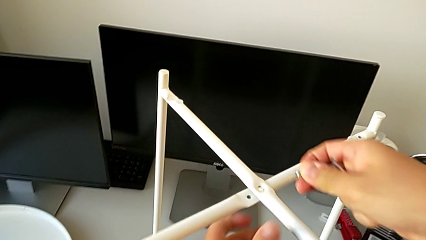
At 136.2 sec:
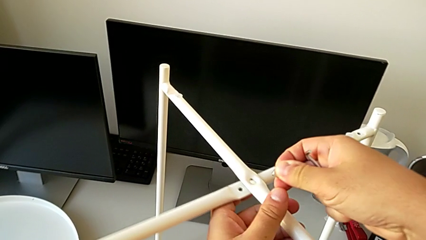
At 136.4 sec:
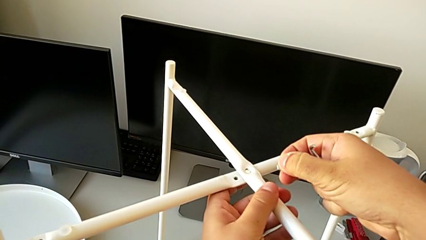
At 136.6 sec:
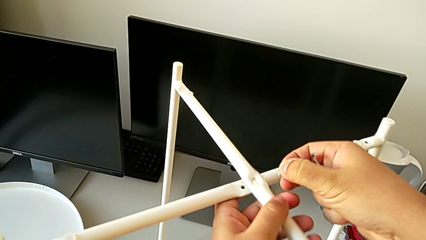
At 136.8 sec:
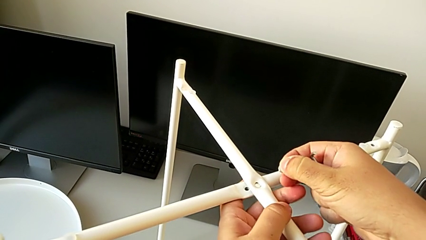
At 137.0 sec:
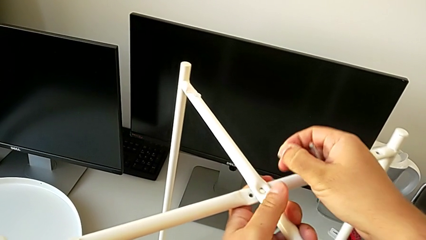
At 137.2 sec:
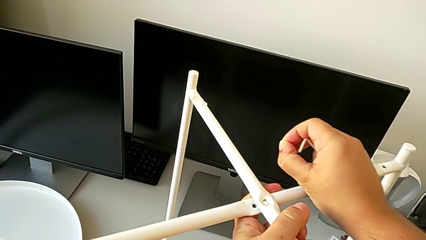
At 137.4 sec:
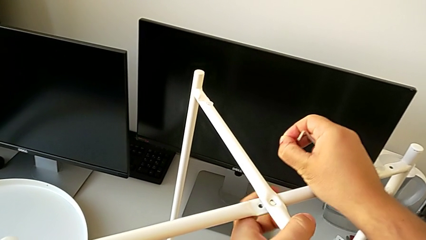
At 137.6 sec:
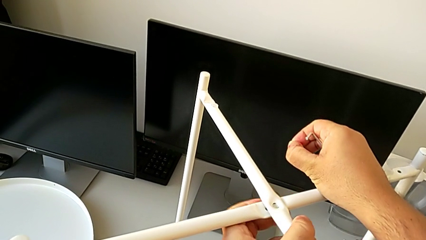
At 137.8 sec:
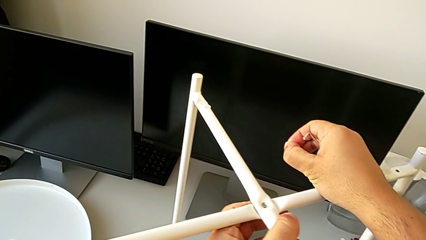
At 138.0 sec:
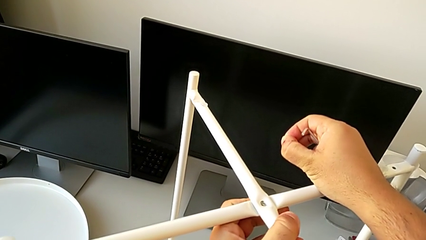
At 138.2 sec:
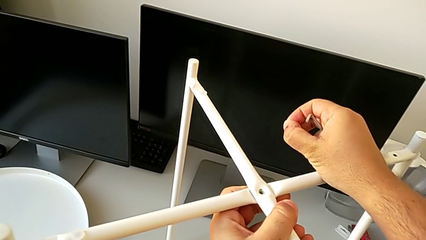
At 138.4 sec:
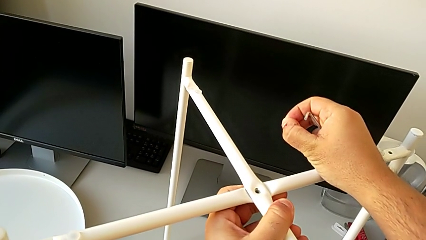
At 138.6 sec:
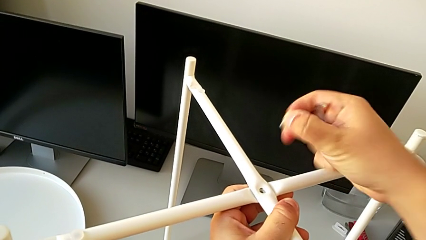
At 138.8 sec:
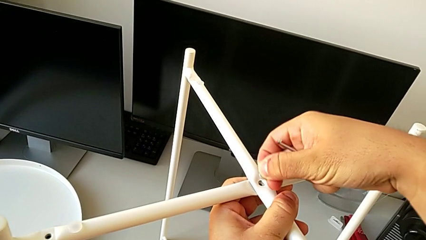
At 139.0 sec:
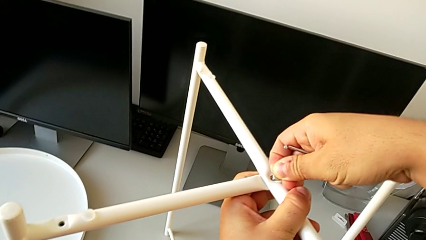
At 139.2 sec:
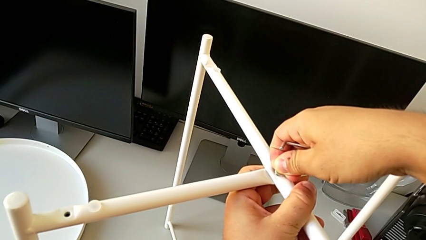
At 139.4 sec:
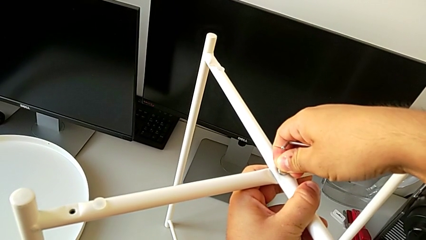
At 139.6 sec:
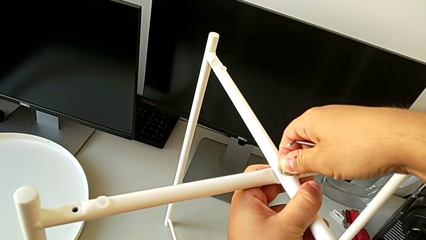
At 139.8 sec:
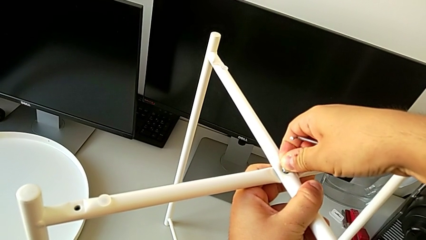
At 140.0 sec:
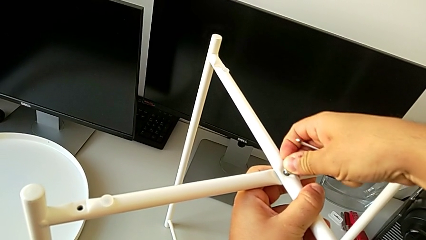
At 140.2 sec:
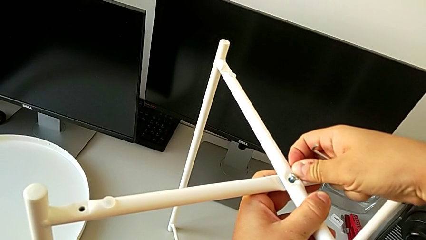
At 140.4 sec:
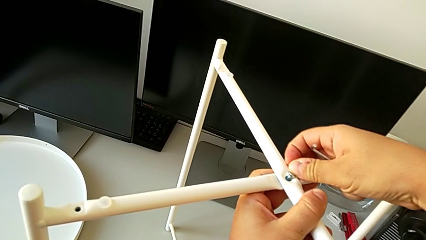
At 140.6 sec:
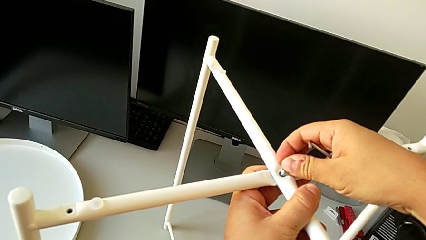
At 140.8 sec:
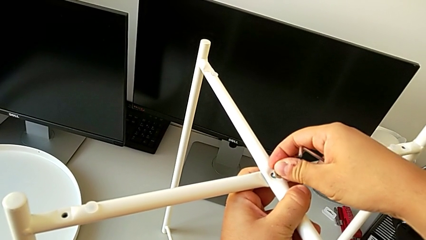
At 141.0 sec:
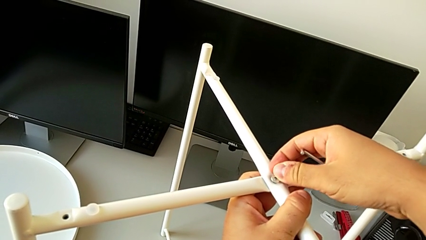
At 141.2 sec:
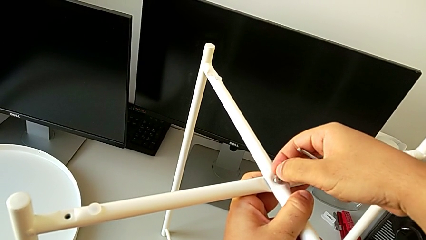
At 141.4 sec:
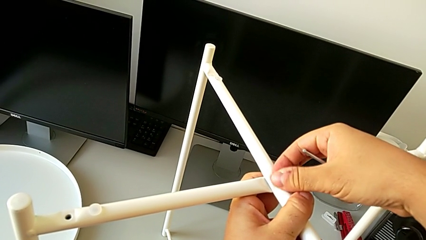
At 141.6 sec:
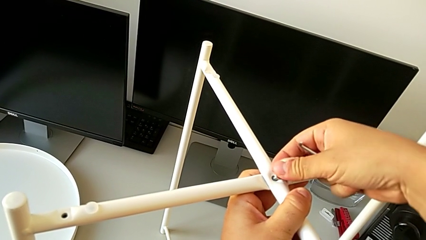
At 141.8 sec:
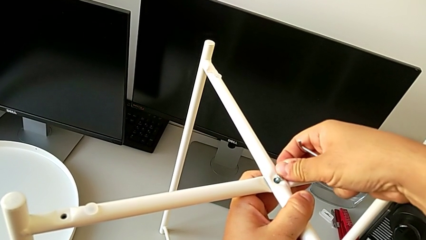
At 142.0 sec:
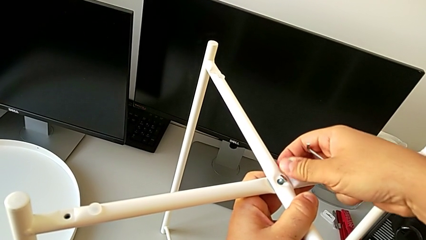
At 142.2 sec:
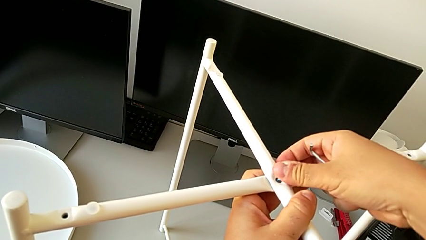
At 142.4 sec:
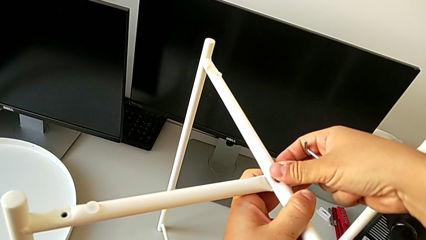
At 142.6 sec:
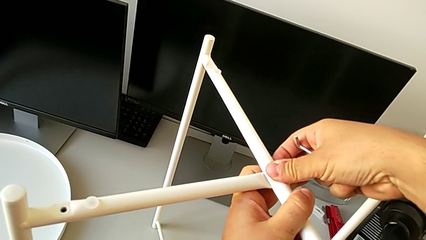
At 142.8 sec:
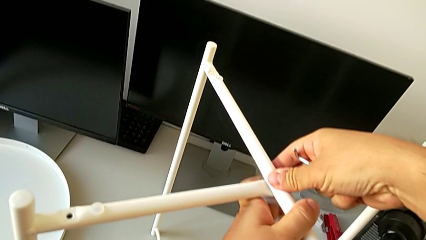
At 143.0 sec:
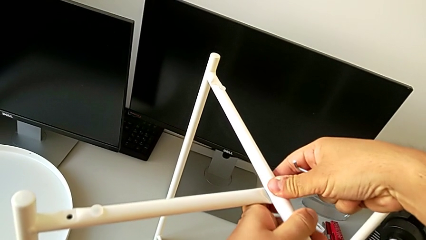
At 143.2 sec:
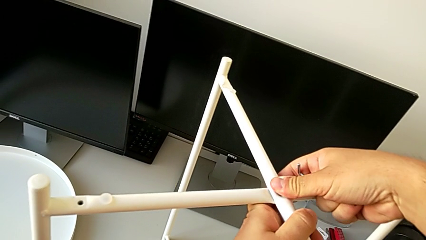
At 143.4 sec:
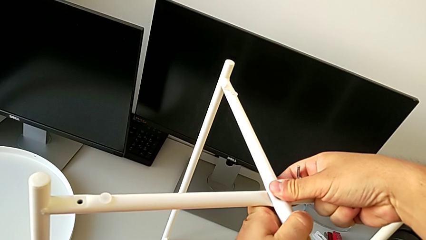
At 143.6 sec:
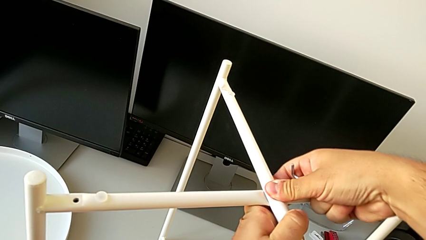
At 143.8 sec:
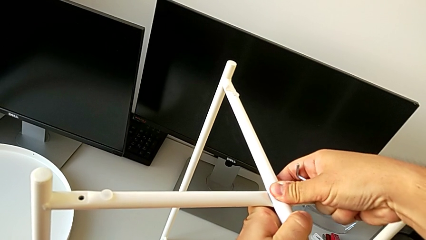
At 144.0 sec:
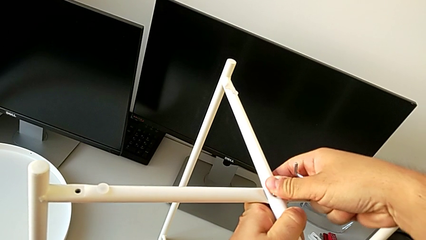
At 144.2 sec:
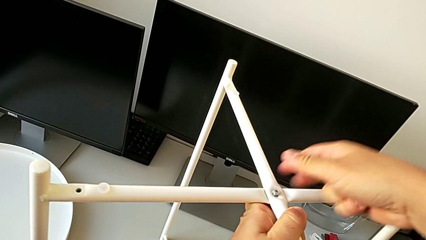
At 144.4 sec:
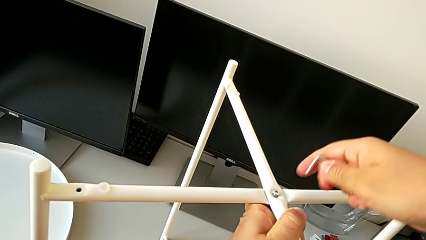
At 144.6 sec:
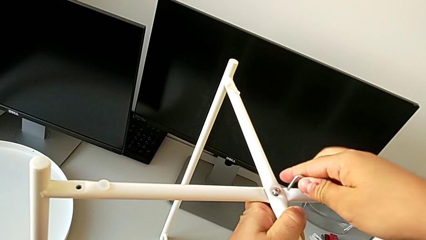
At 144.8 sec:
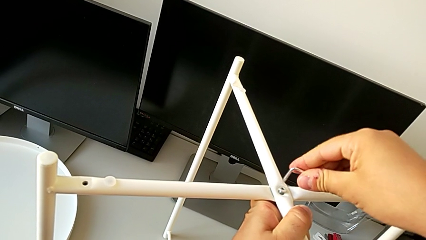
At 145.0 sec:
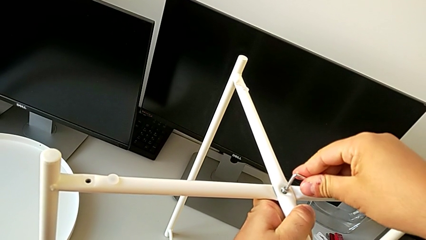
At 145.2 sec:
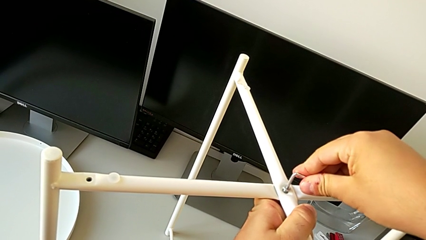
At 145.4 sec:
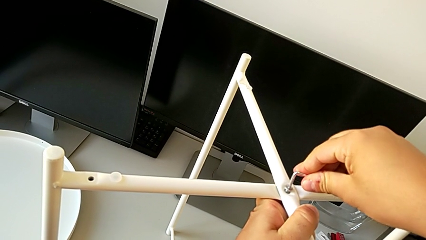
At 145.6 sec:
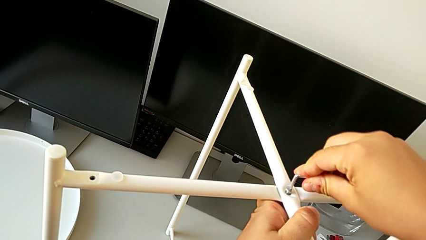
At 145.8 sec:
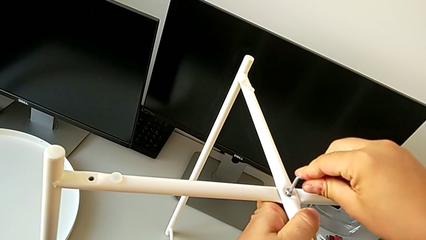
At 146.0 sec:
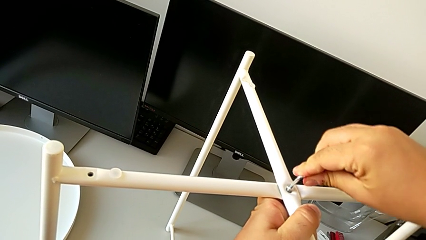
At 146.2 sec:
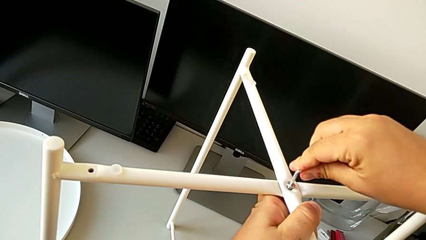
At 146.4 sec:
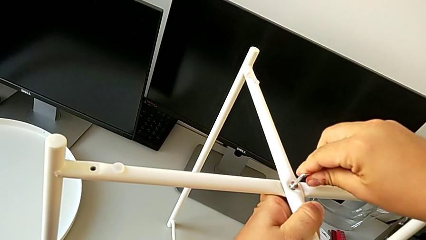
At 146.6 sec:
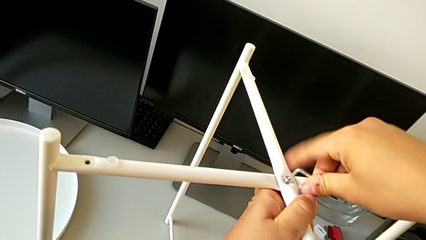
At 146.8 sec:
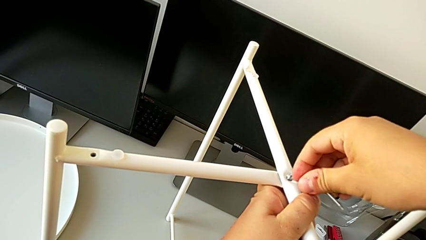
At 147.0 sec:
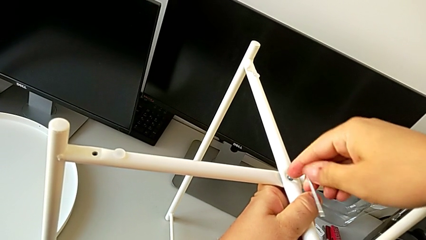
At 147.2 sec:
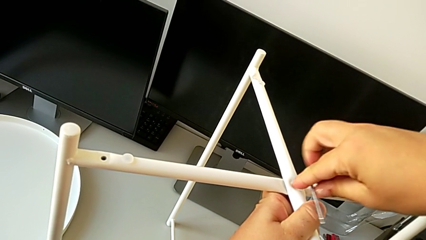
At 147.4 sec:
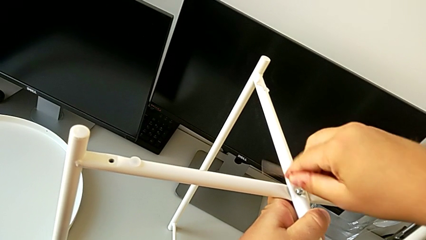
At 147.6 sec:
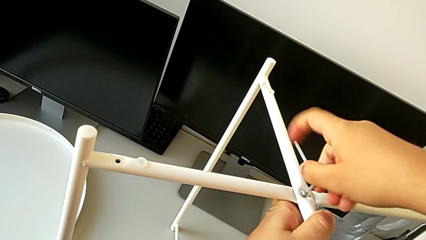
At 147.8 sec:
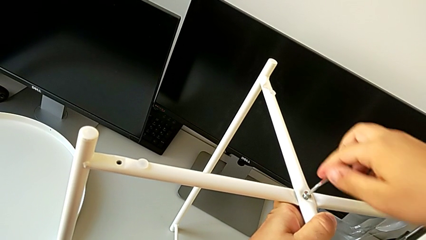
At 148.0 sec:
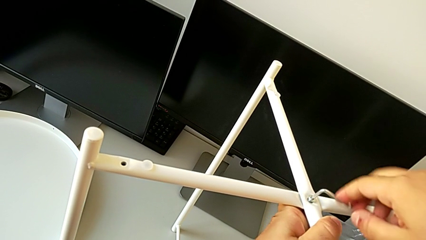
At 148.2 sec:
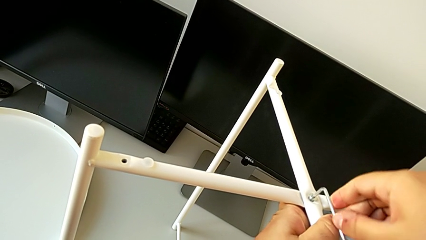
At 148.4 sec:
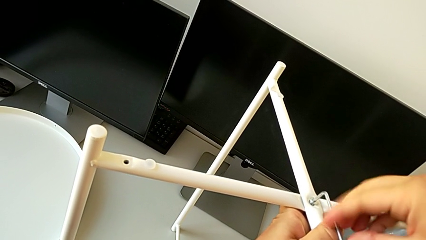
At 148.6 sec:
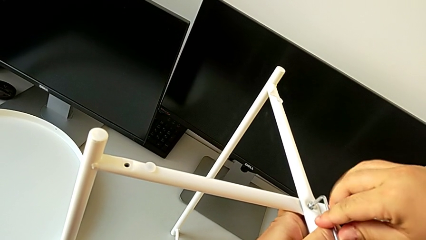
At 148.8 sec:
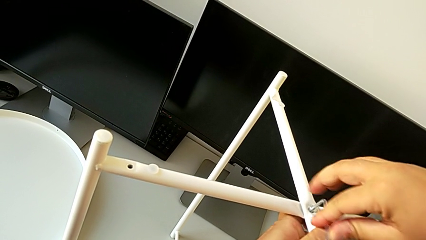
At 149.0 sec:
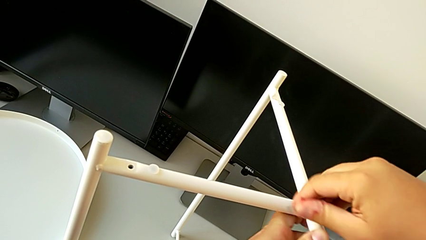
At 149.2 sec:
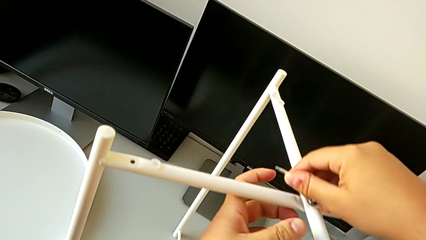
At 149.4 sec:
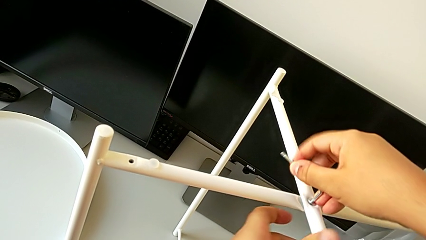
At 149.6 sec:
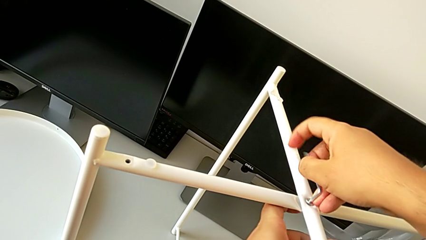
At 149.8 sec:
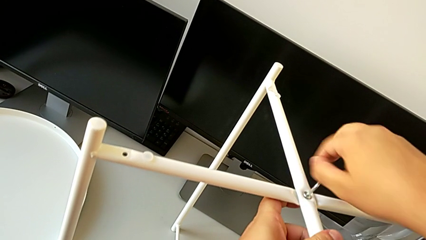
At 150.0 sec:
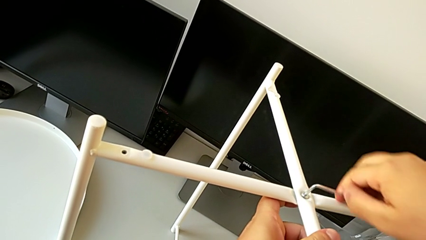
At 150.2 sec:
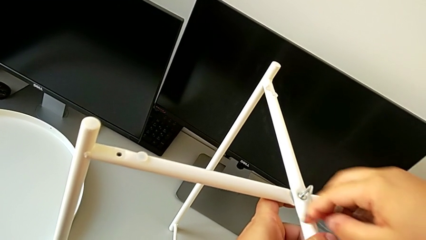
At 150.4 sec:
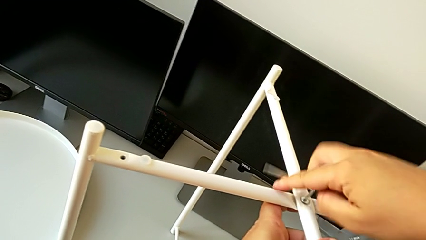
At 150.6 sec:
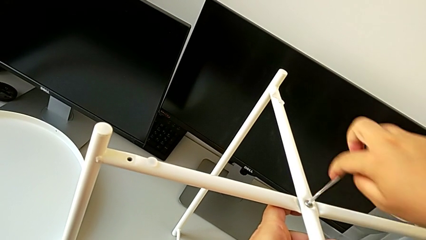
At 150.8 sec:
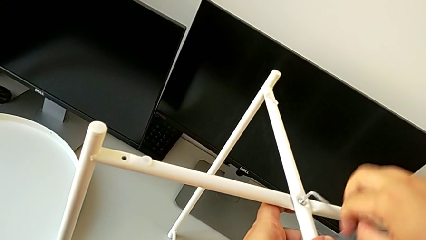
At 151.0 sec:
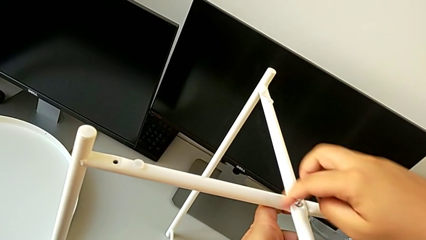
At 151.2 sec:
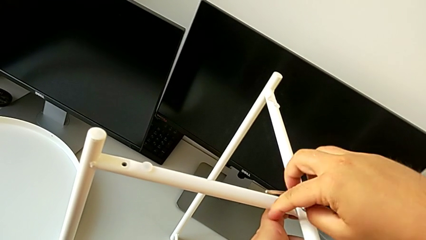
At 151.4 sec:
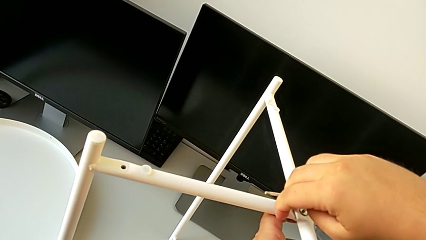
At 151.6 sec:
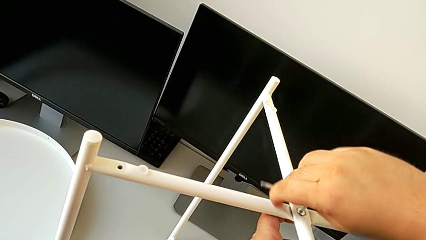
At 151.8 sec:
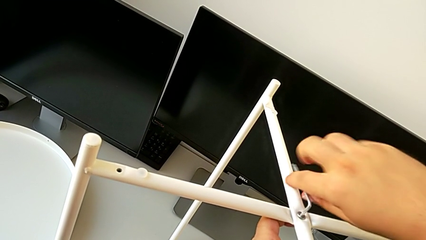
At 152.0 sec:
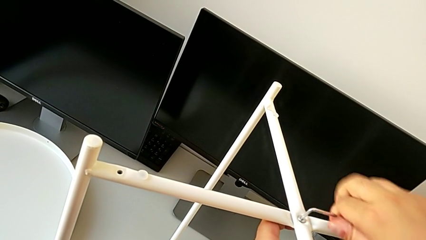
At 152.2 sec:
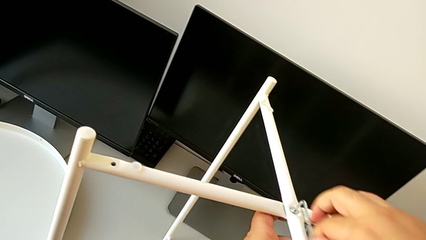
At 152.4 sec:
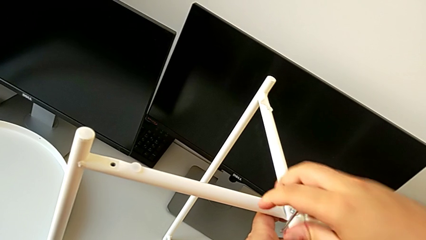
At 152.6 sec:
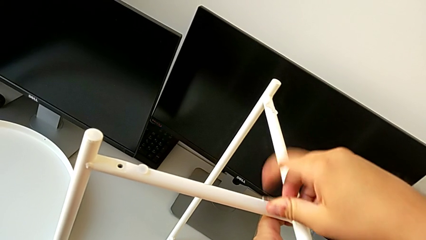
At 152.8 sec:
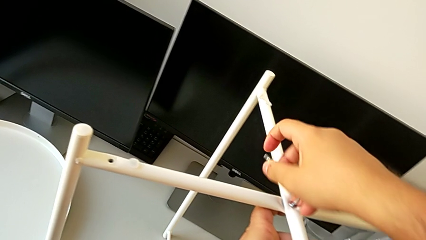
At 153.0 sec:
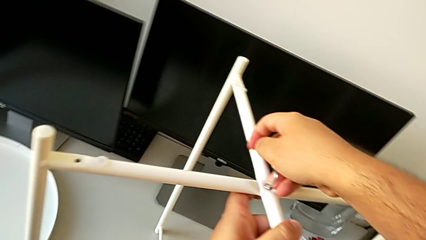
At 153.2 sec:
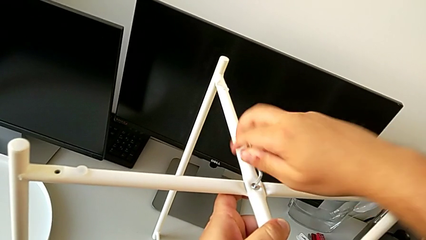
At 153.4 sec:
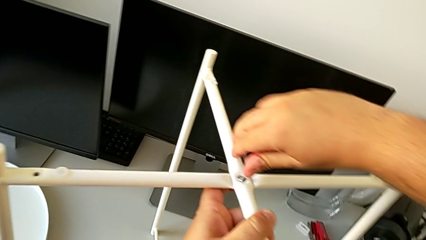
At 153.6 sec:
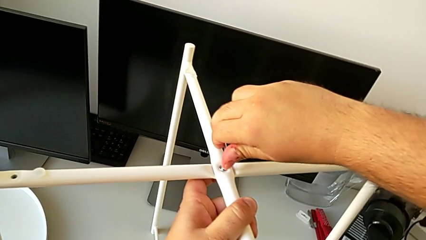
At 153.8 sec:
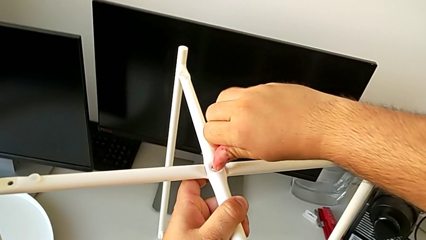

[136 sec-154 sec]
The camera wearer is screwing the top hex socket head of the legs. They align the leg, insert the hex socket head, align it, insert the Allen wrench and begin to screw the hex socket head.
